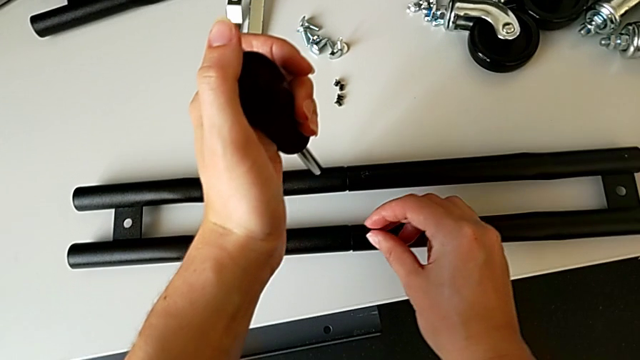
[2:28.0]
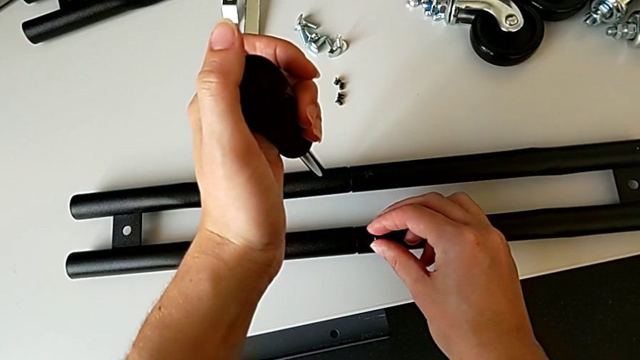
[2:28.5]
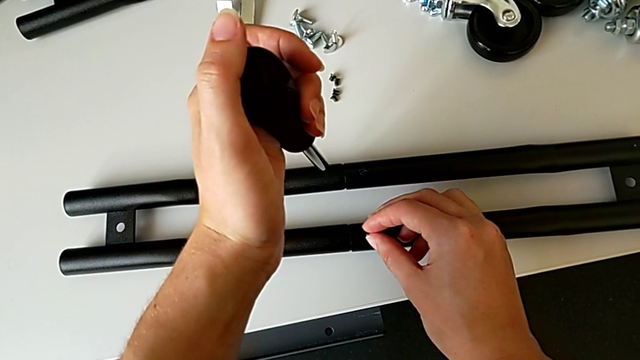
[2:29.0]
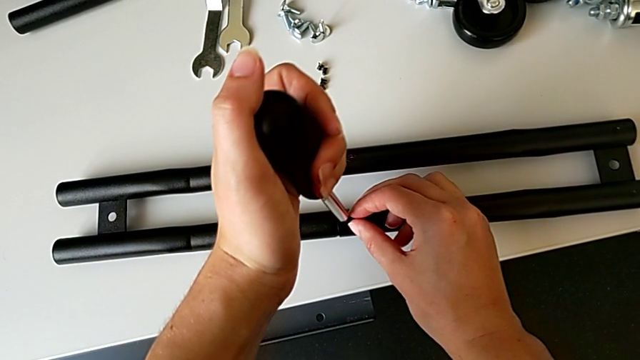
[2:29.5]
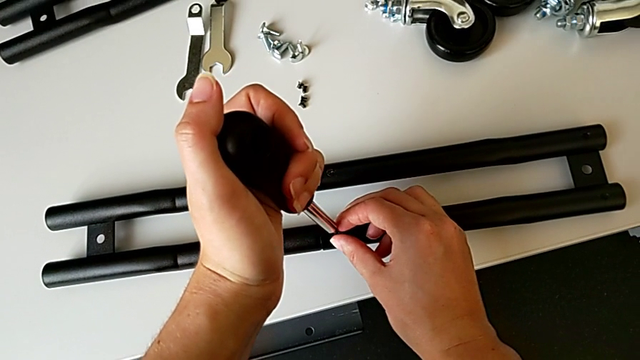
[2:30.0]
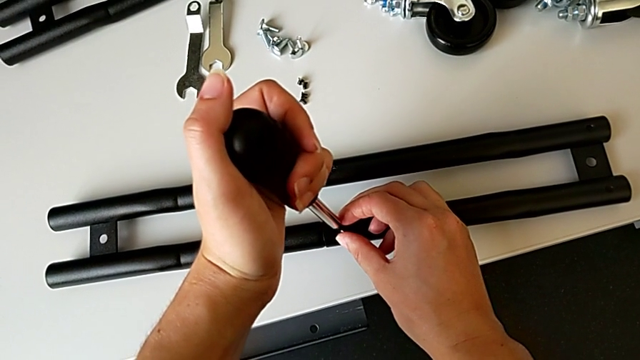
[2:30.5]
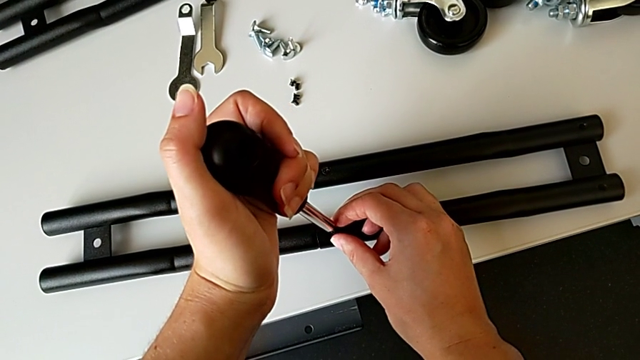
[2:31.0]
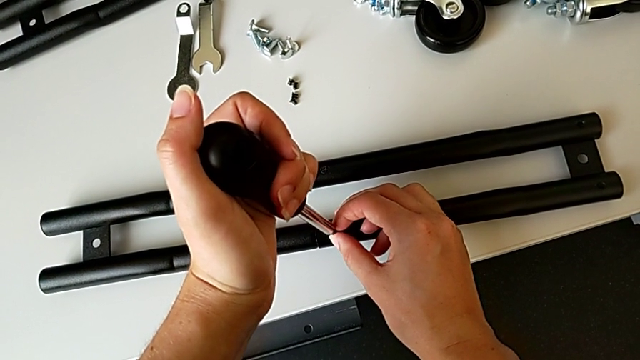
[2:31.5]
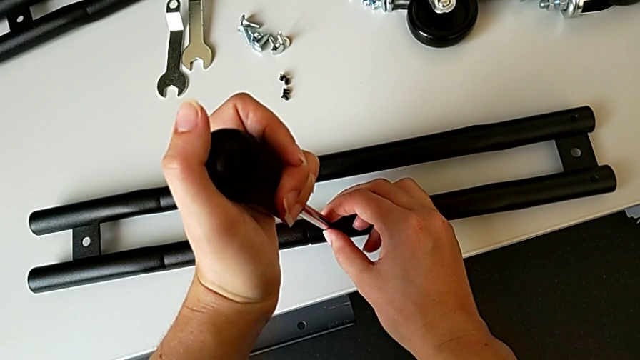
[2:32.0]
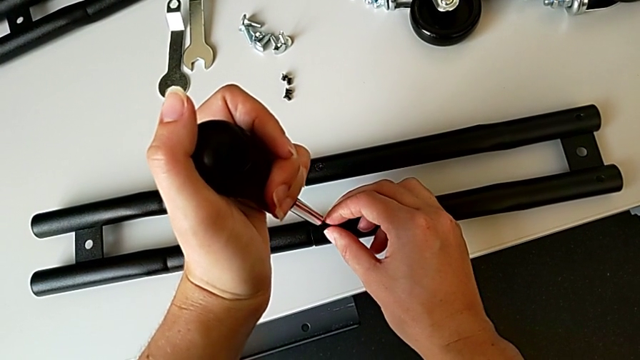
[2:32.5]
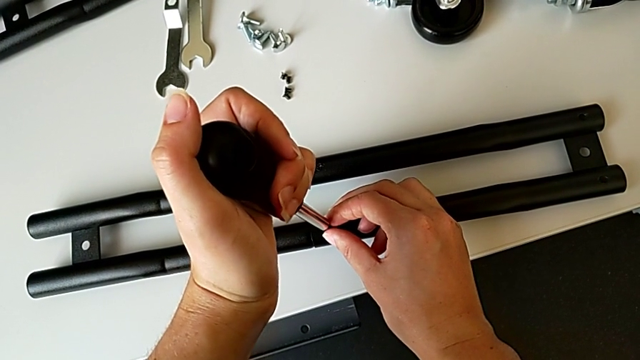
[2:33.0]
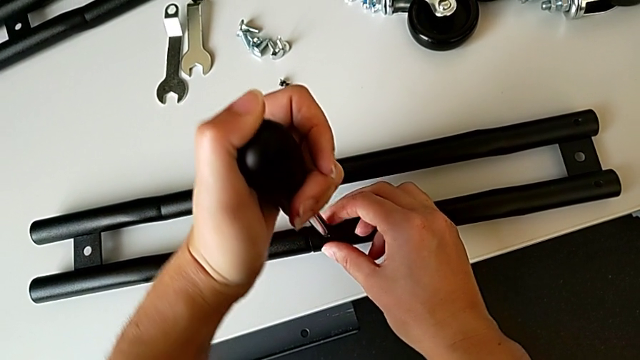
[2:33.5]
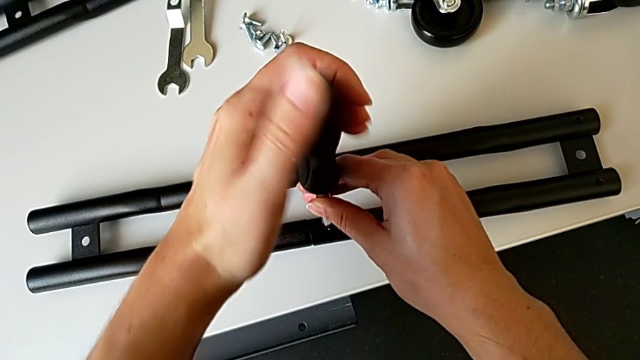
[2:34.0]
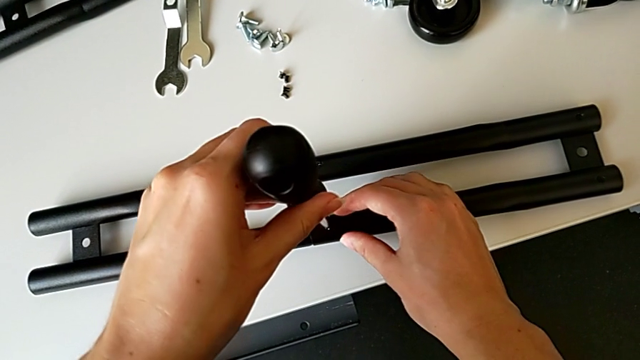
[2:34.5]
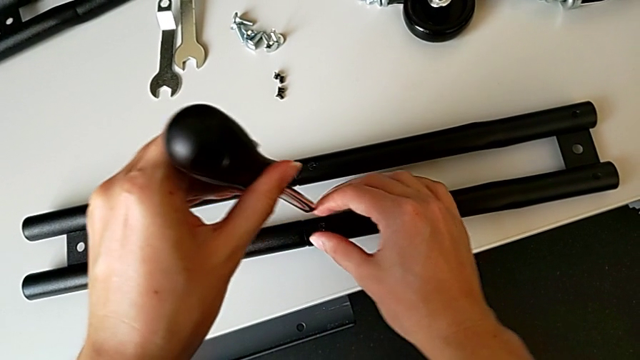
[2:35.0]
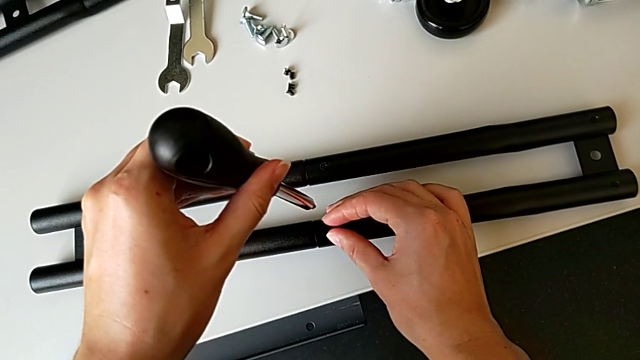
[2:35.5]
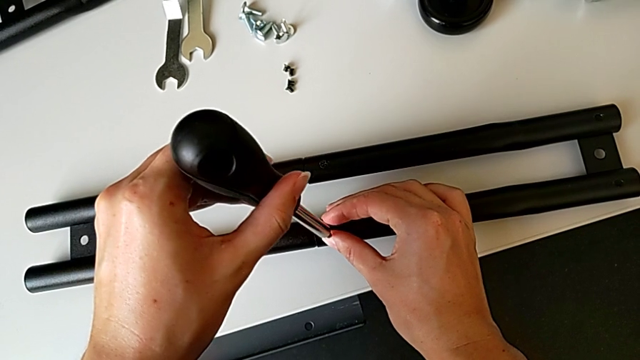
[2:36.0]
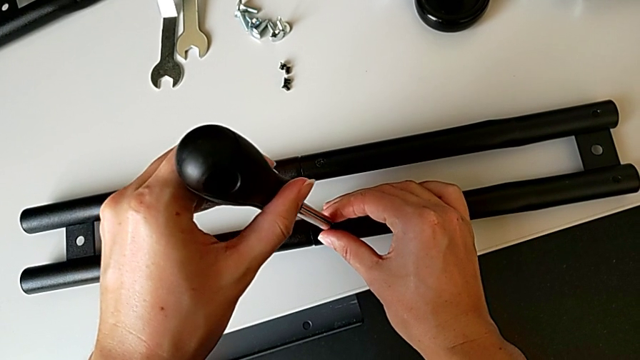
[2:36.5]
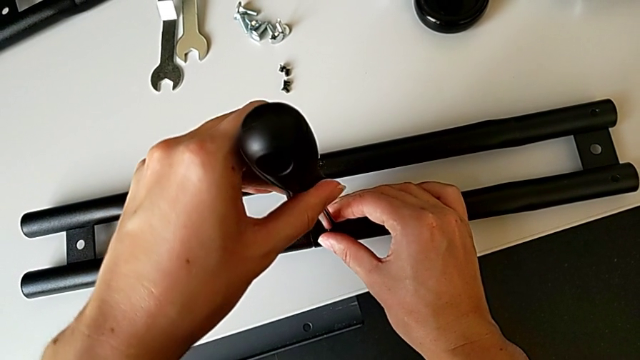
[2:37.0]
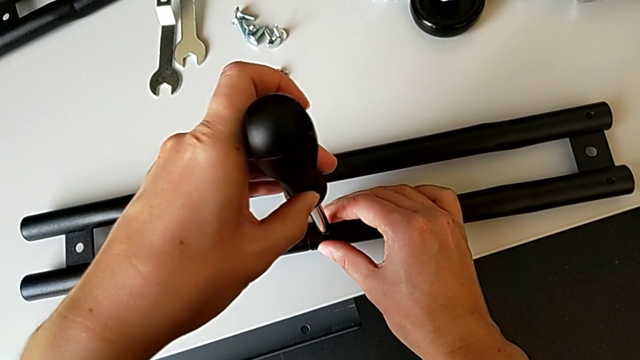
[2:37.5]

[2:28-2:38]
The camera wearer is assembling the half frame. They insert the screw and align the screwdriver twice.

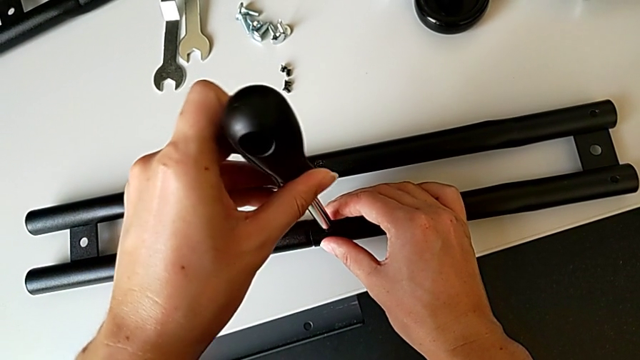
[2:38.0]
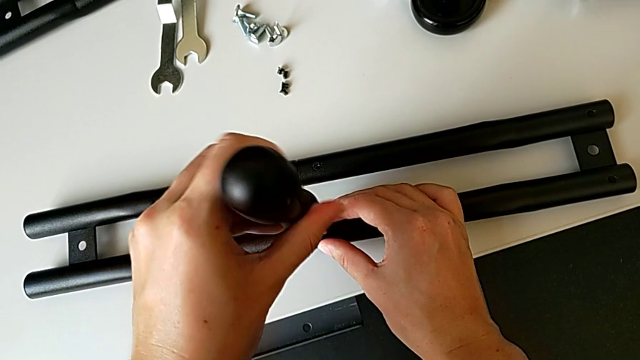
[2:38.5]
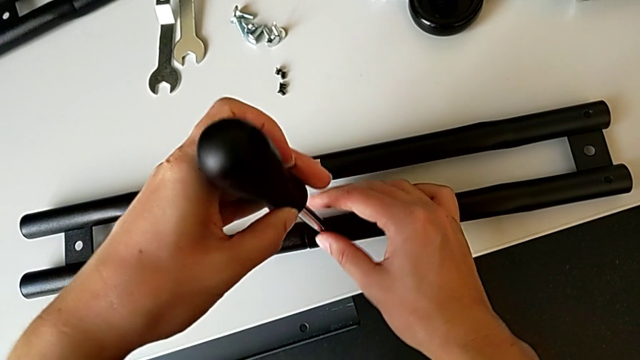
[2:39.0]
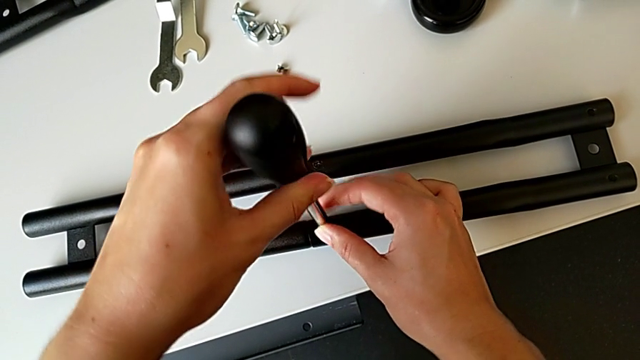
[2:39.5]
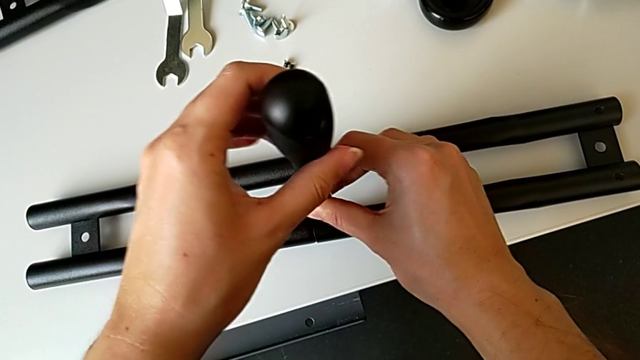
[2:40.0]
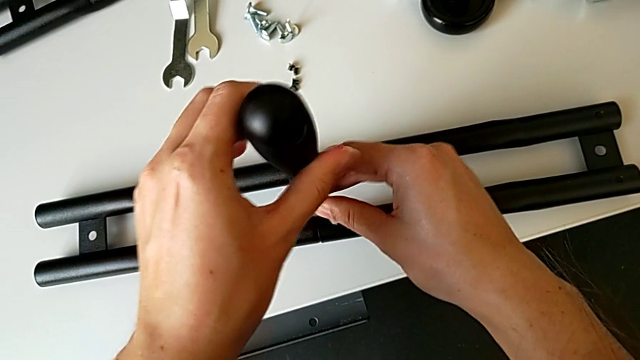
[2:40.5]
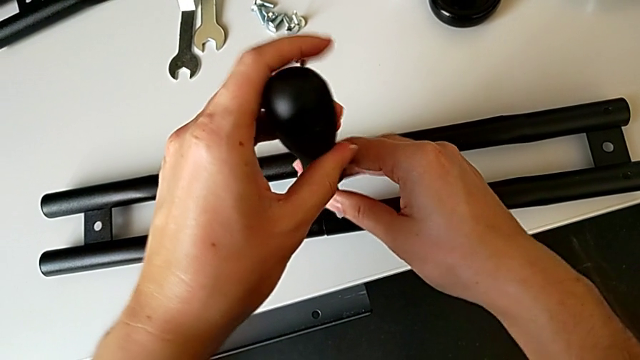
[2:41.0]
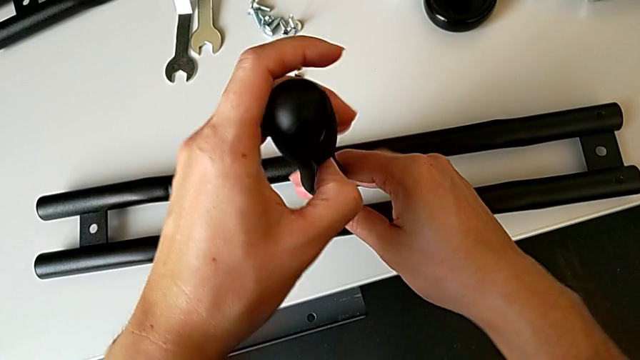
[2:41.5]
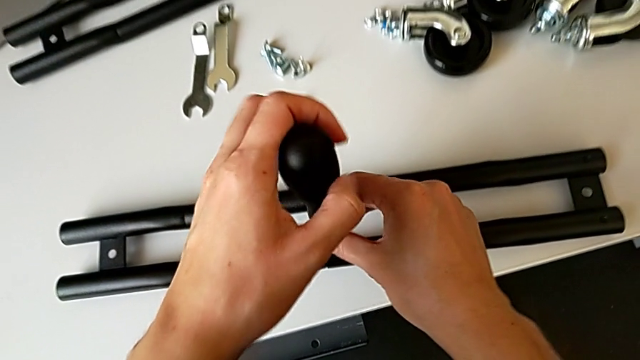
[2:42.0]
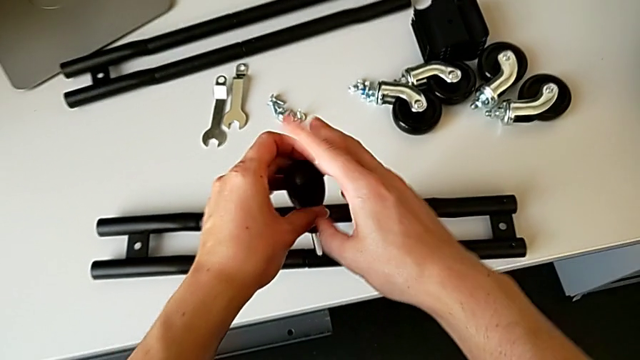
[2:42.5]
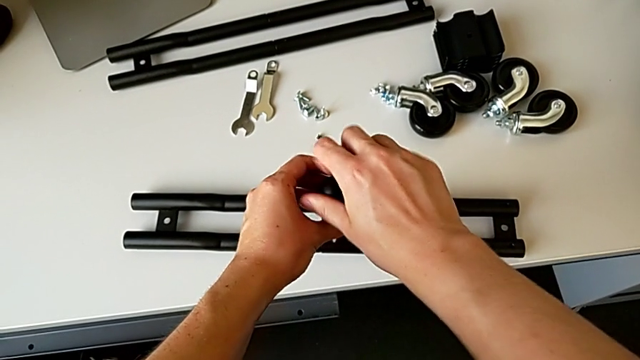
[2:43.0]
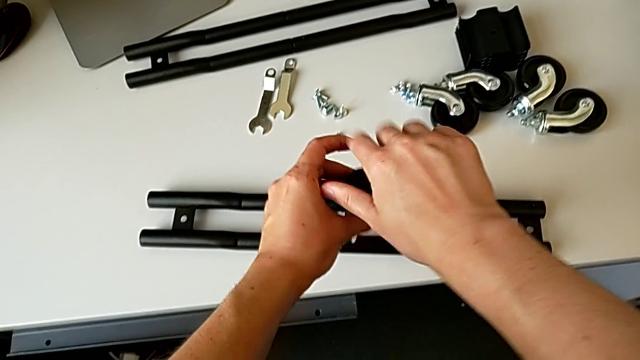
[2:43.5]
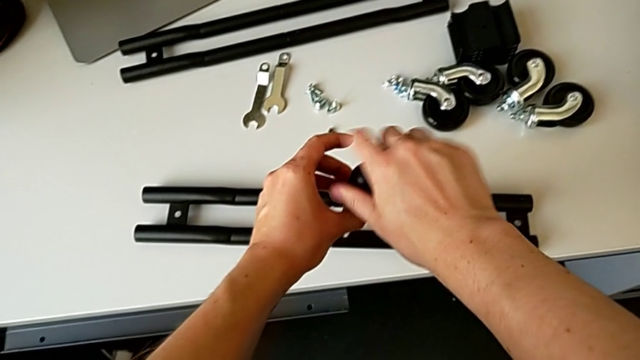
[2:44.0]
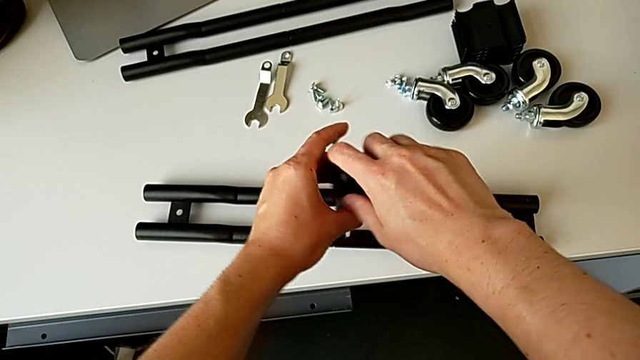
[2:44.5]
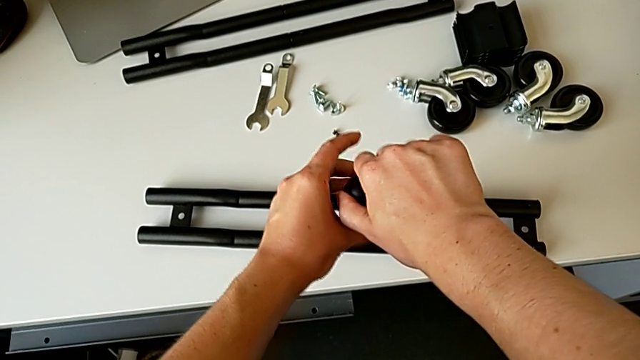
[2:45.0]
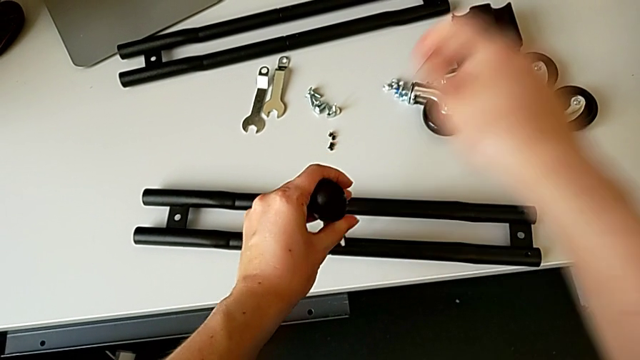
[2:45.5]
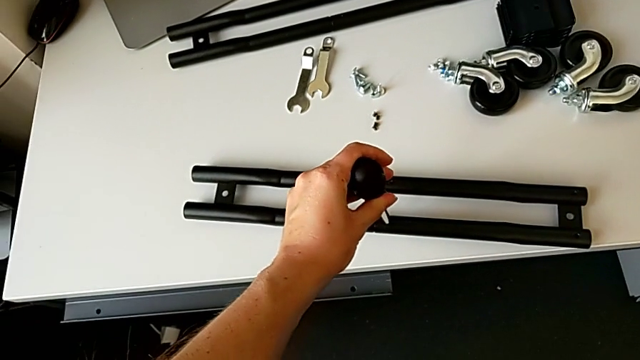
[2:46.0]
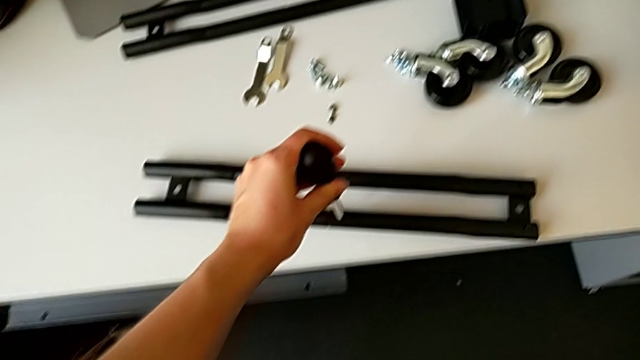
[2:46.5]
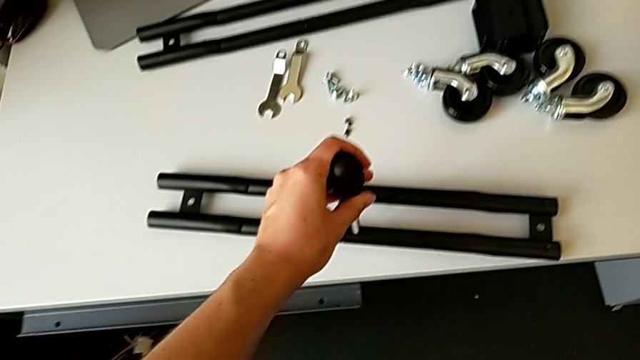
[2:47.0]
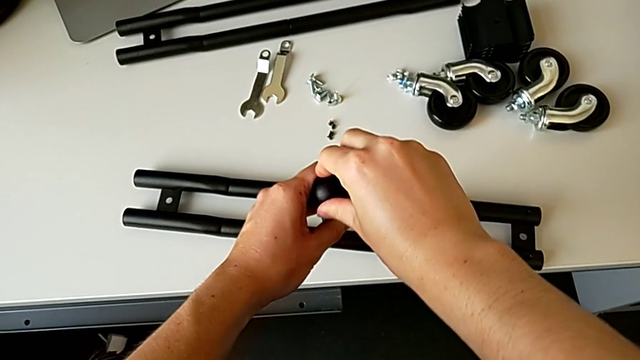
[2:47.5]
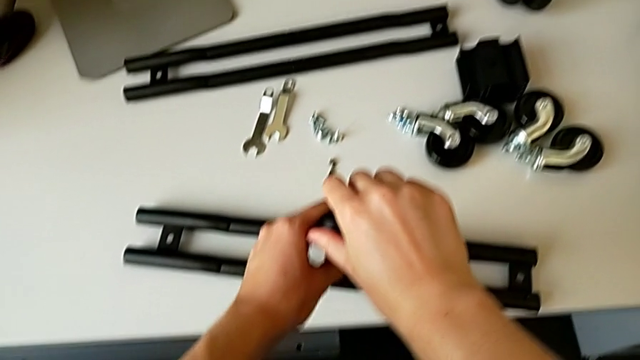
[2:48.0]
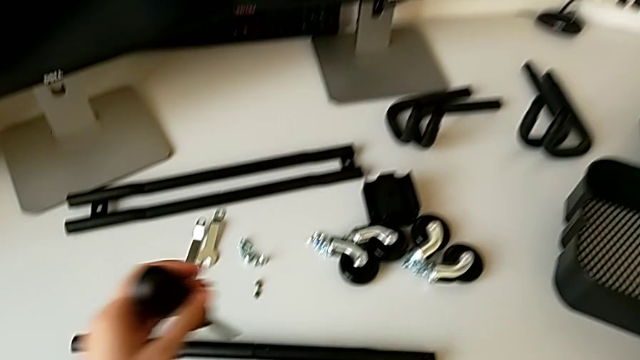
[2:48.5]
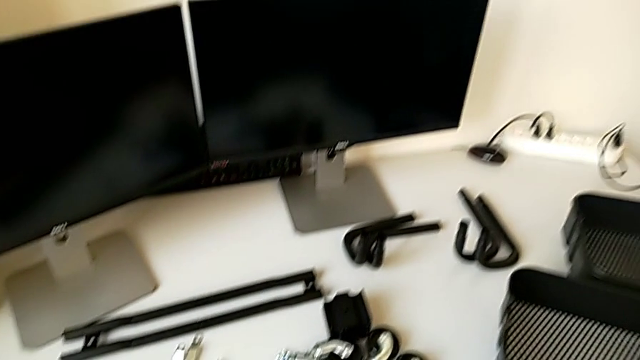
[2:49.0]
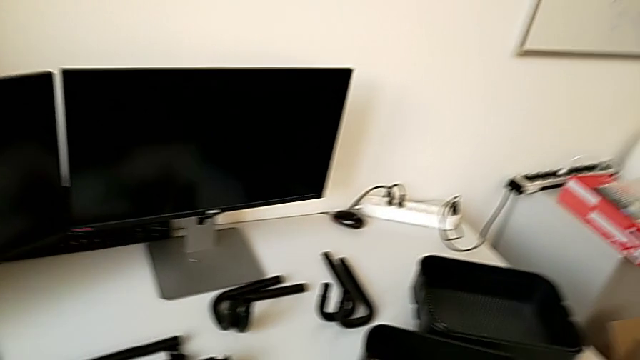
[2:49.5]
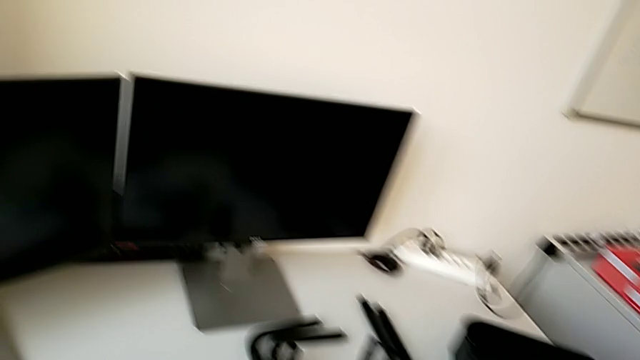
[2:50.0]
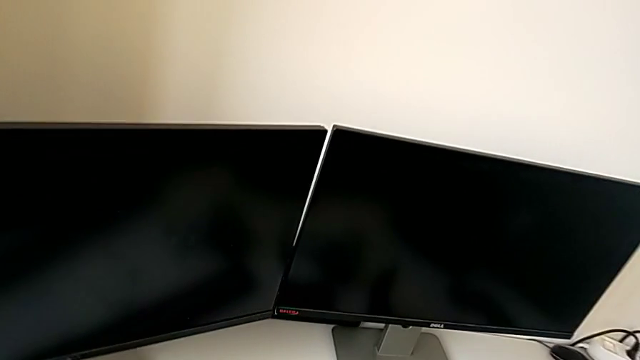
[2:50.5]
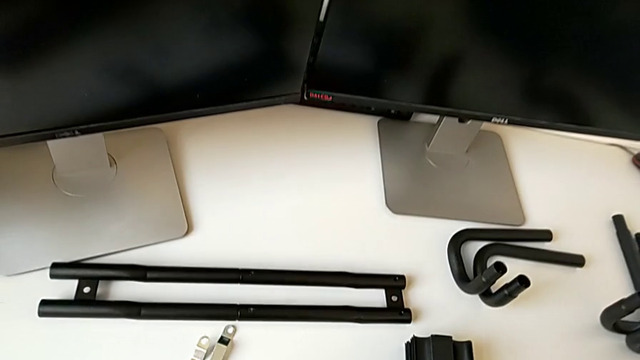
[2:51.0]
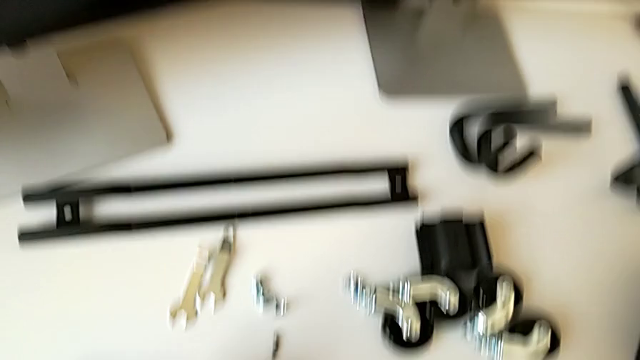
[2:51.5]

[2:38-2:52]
The camera wearer is assembling the half frame. They screw the fourth screw.
